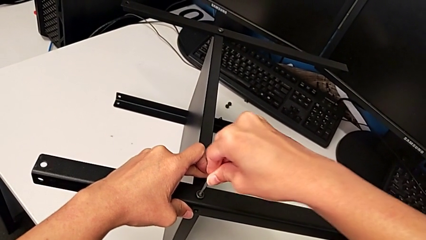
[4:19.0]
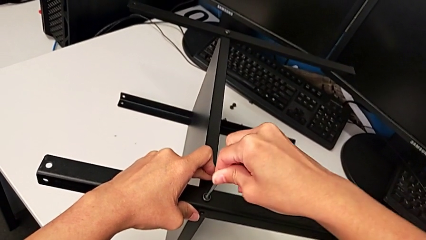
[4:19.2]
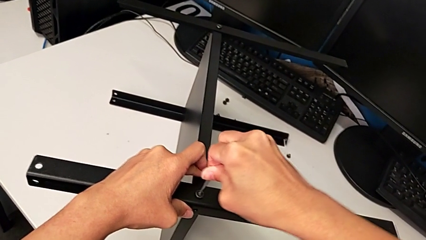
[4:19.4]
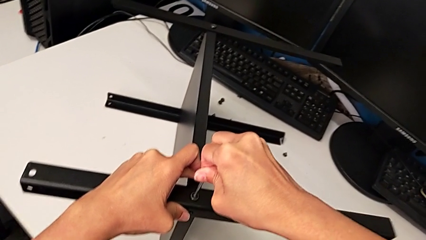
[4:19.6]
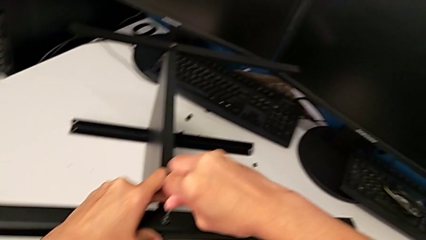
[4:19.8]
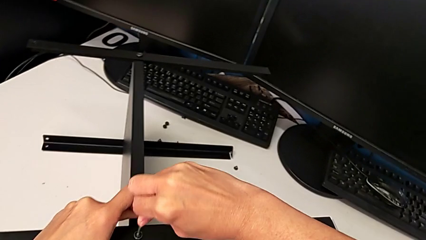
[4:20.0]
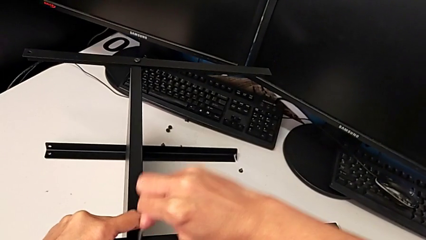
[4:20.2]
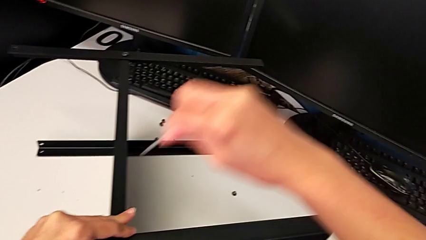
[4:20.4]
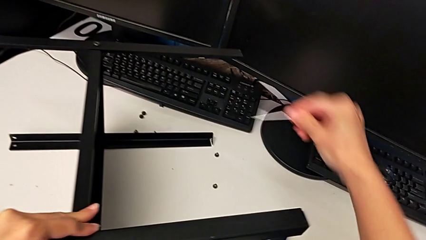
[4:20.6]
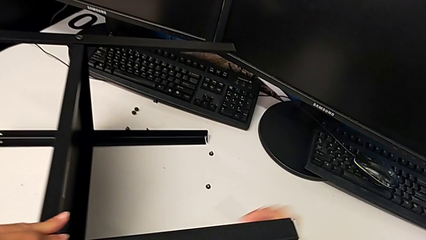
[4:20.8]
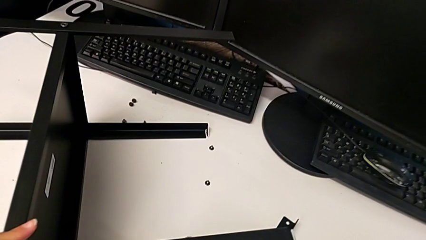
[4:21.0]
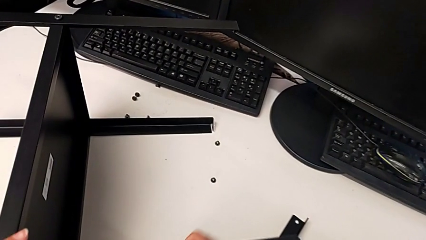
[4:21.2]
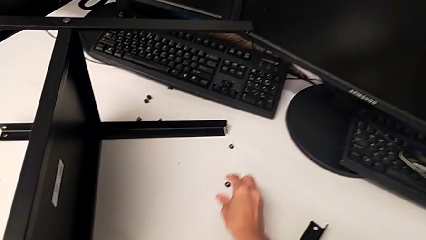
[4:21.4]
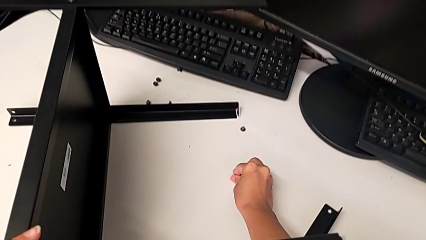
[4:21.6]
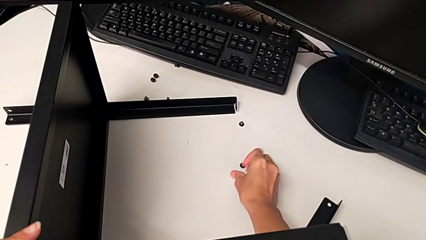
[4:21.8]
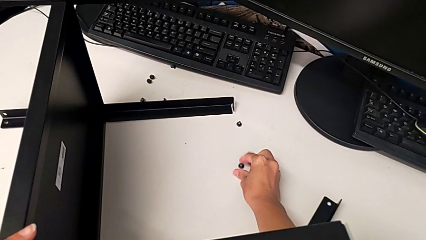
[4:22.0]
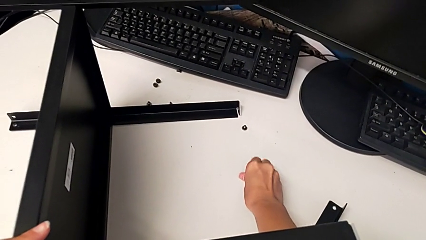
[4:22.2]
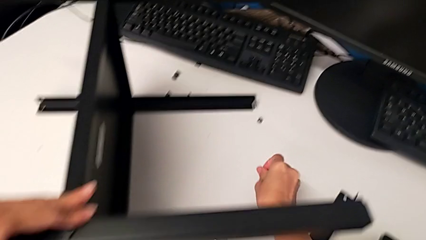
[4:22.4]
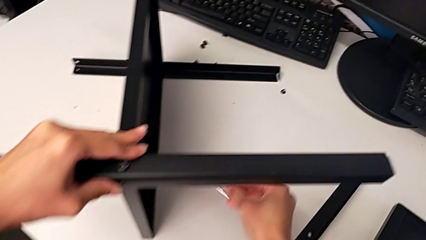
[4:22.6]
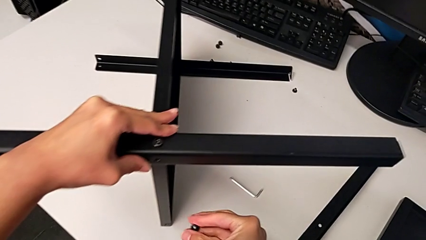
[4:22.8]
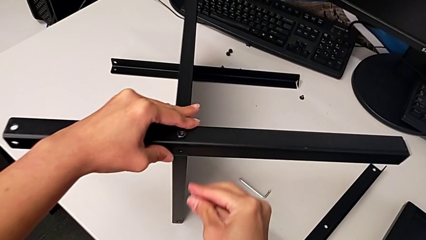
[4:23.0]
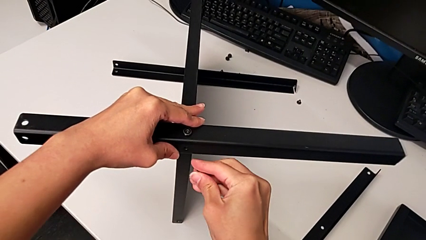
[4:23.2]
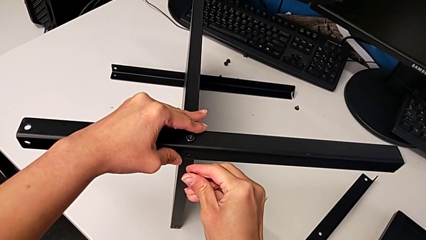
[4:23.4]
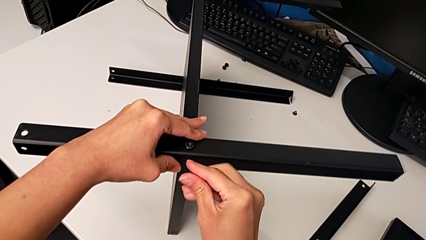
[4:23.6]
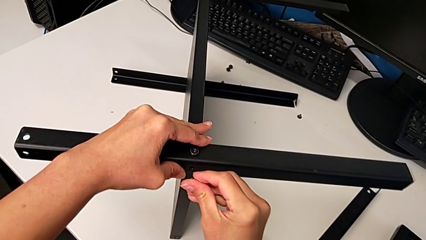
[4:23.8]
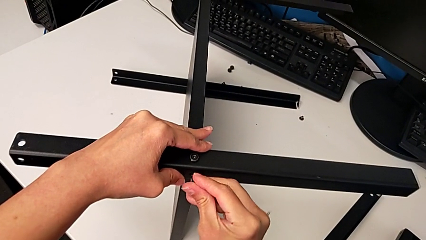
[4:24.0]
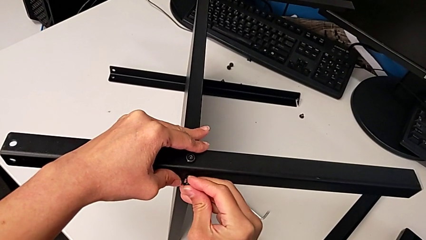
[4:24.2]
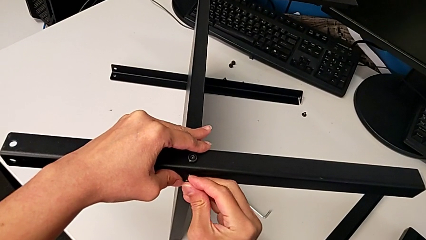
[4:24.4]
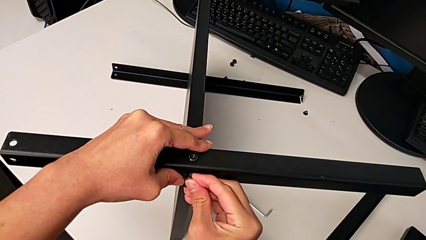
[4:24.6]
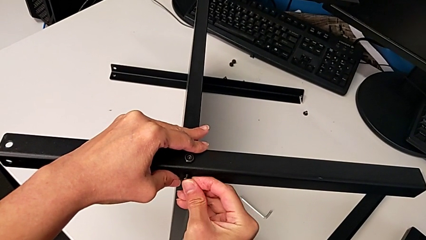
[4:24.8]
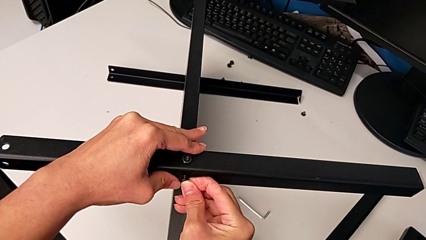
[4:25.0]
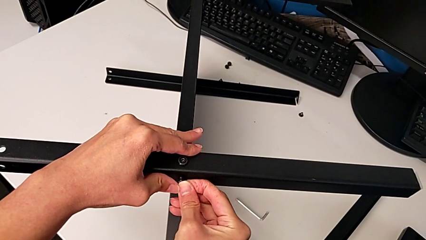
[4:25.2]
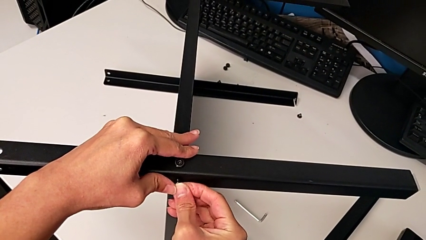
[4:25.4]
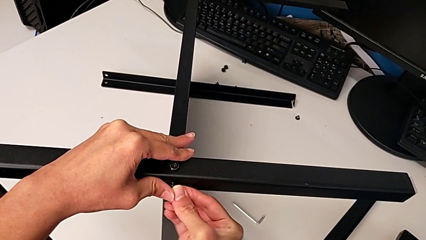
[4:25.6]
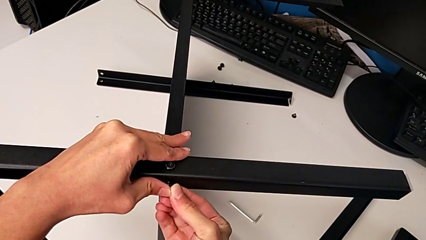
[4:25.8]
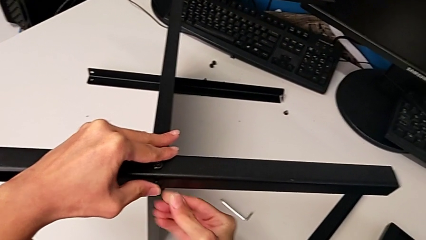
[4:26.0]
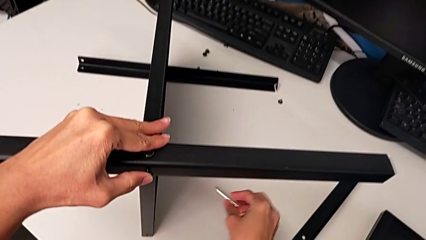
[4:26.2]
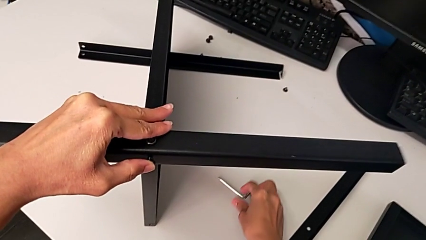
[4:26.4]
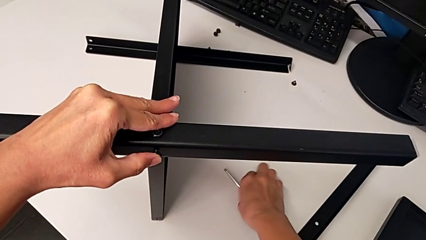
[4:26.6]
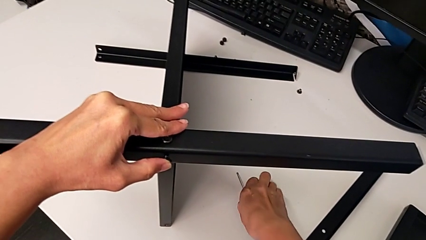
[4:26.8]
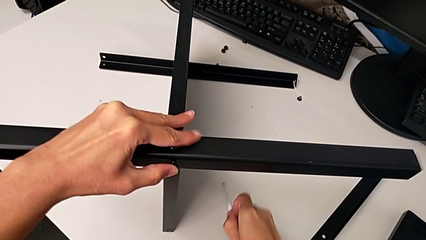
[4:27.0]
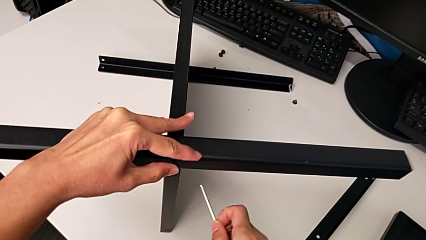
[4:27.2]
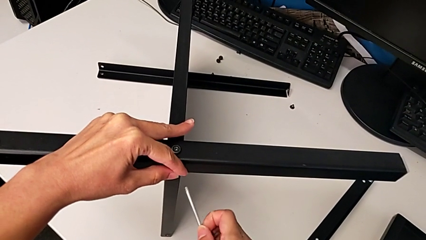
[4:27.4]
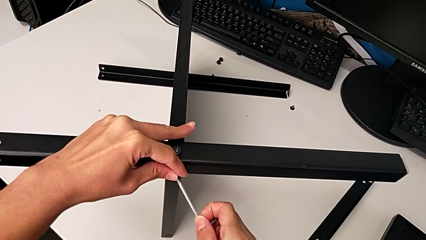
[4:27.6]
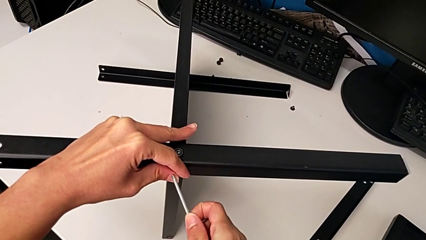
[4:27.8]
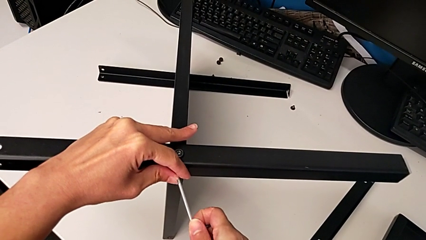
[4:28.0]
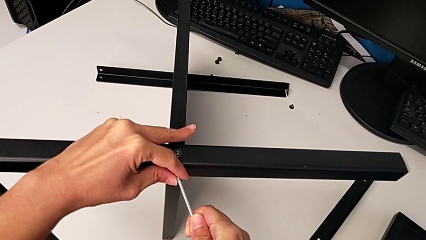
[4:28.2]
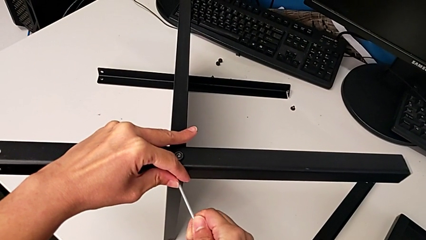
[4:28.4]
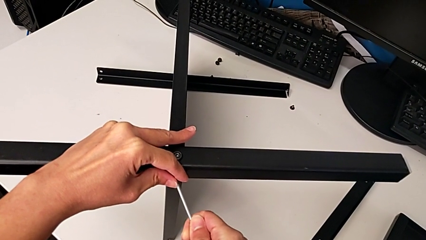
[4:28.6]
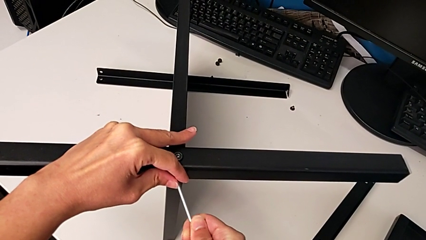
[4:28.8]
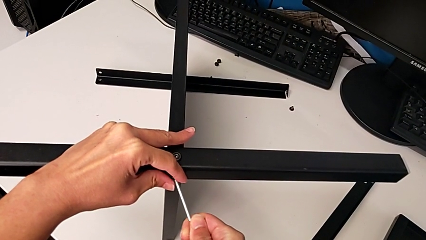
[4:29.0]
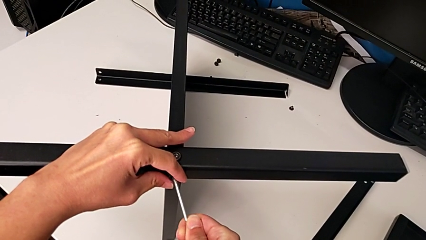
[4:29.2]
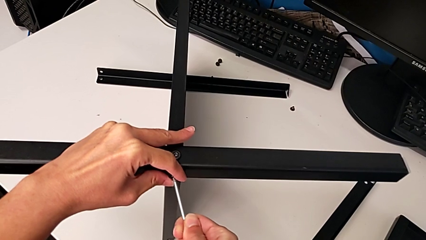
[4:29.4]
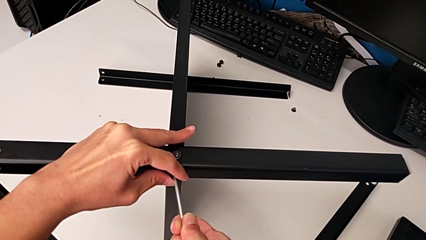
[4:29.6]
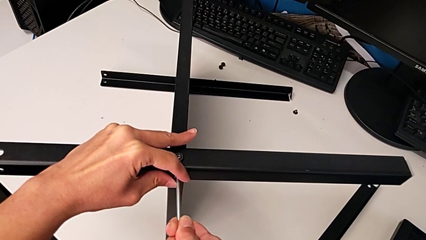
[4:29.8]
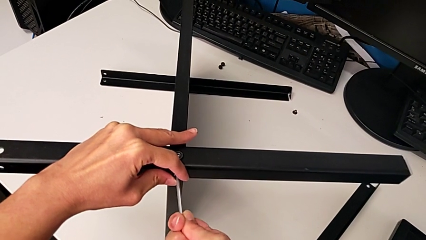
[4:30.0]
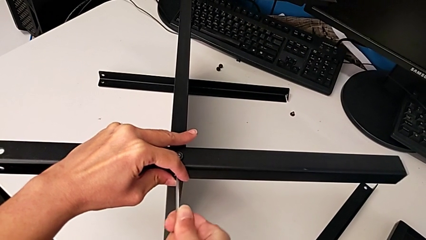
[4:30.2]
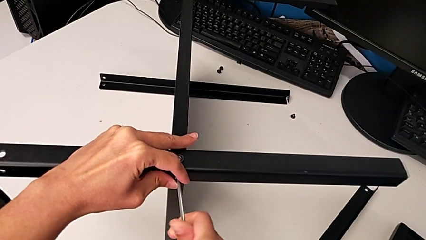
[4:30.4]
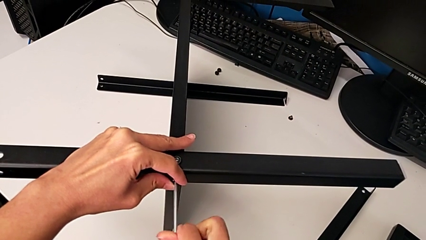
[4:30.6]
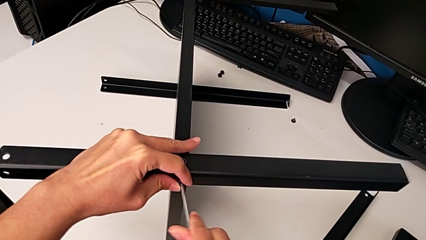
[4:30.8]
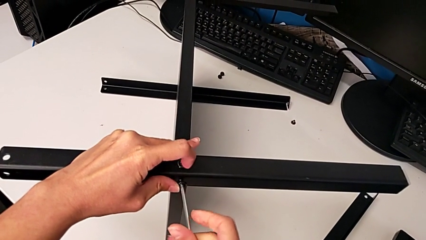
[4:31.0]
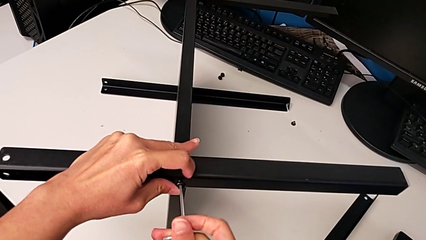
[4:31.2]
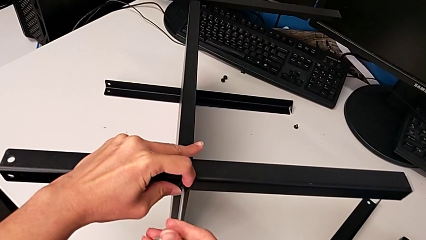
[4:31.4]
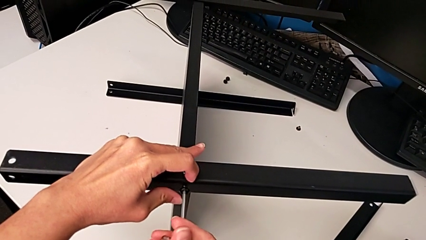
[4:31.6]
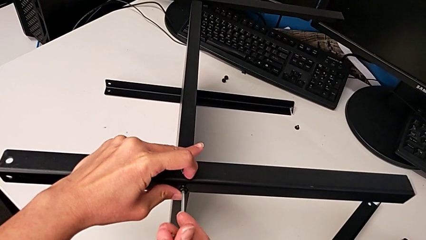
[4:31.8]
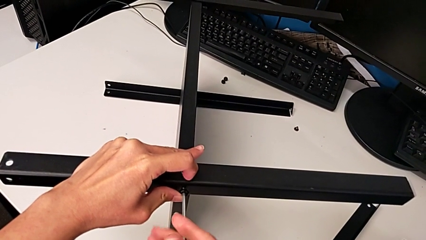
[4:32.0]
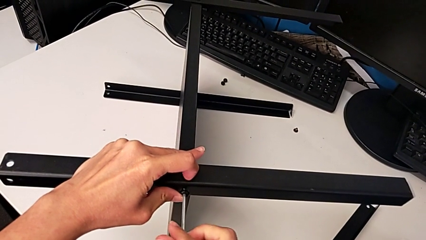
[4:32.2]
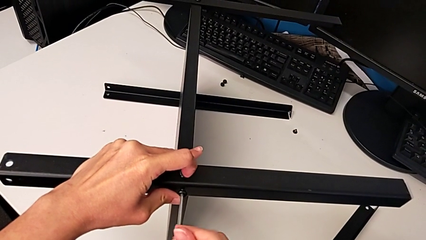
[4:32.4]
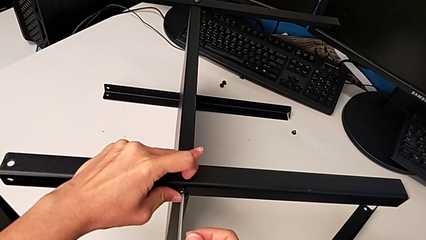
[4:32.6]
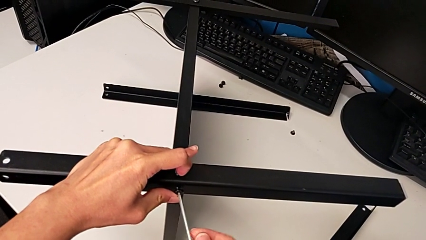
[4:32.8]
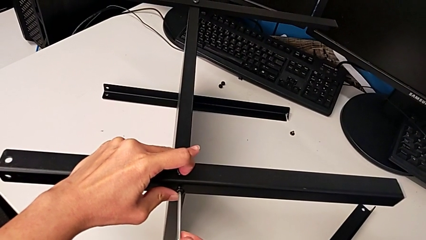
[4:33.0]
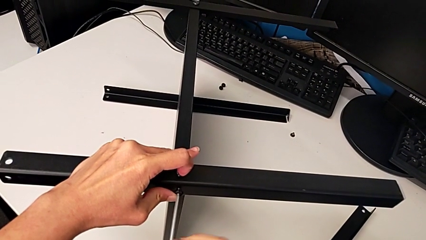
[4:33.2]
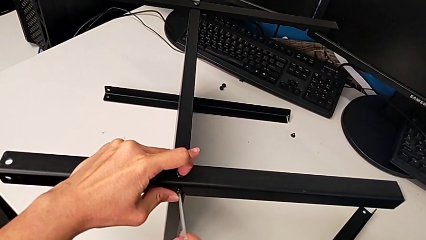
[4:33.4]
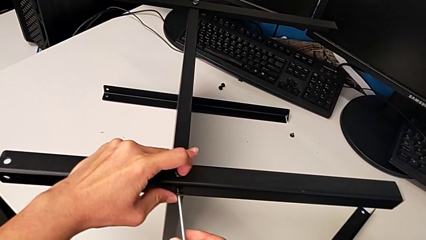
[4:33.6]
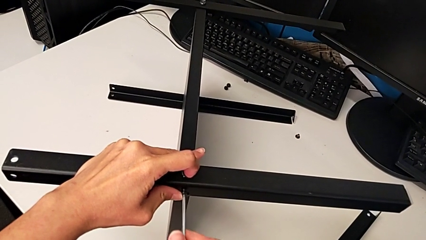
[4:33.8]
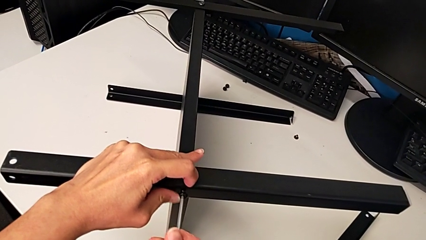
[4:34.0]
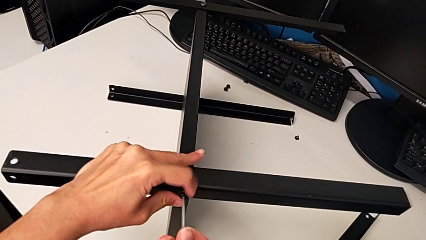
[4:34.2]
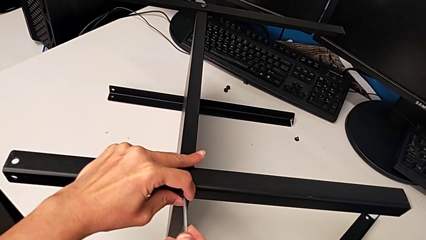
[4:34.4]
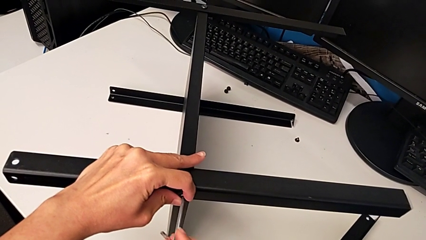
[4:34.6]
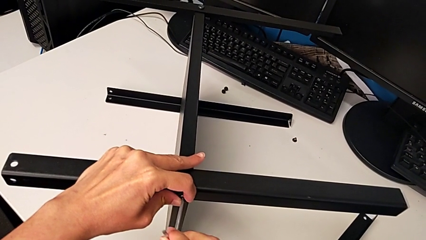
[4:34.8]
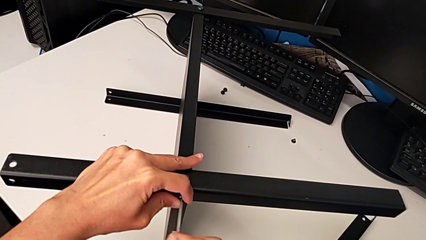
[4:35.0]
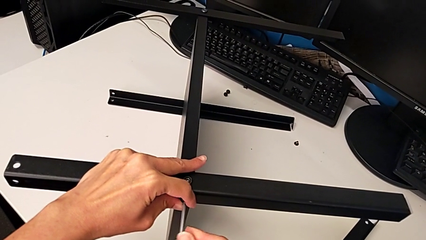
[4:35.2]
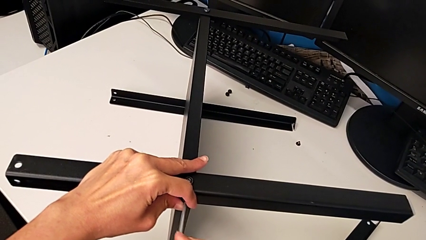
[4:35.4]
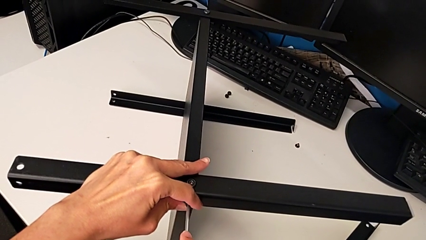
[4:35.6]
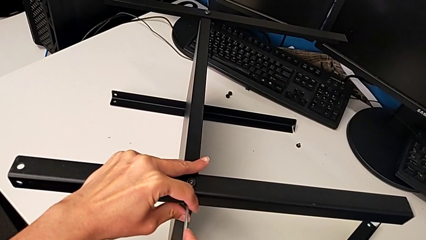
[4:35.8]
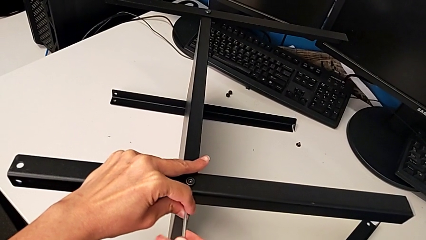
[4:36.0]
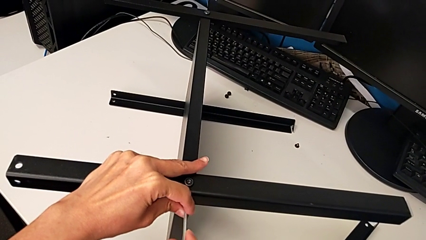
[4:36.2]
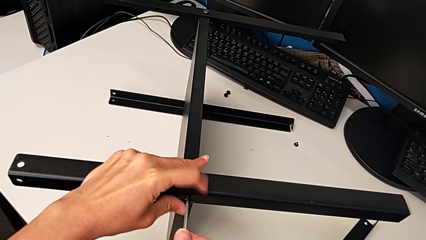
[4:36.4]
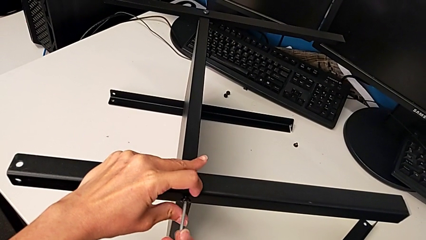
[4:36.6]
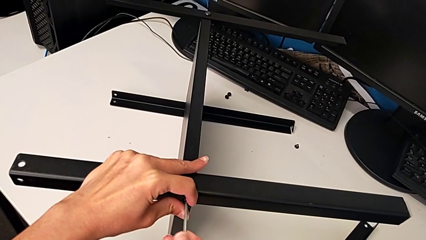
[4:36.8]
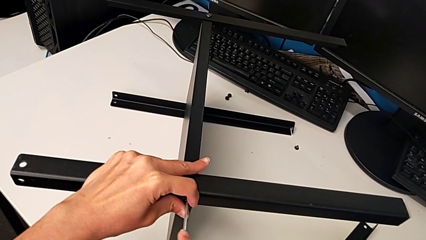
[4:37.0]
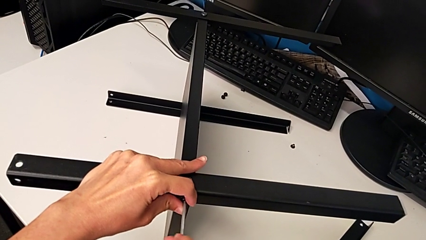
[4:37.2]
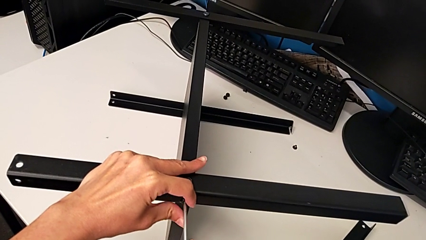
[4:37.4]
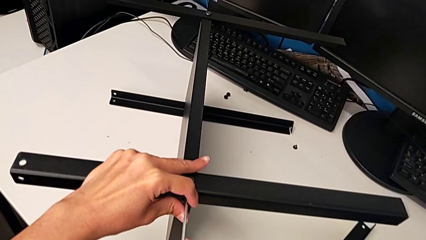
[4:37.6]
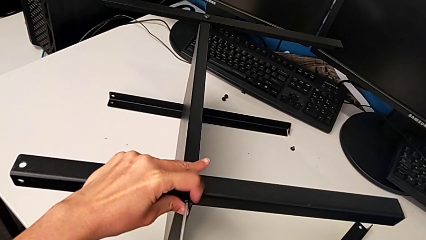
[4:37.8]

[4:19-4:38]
The camera wearer is inspecting the screw legs. They screw the first hex socket head, withdraw the Allen wrench, place it, grab the second hex socket head, insert it, grab the Allen wrench, insert it and begin to screw the second hex socket head.
